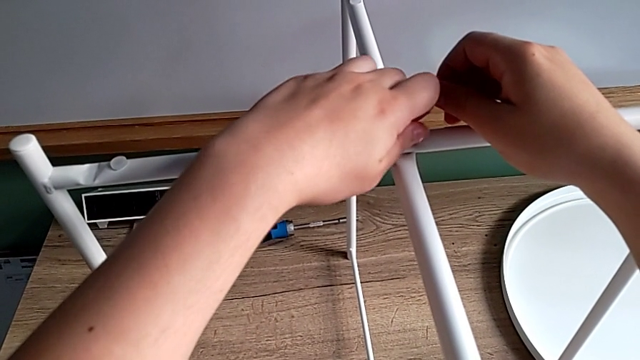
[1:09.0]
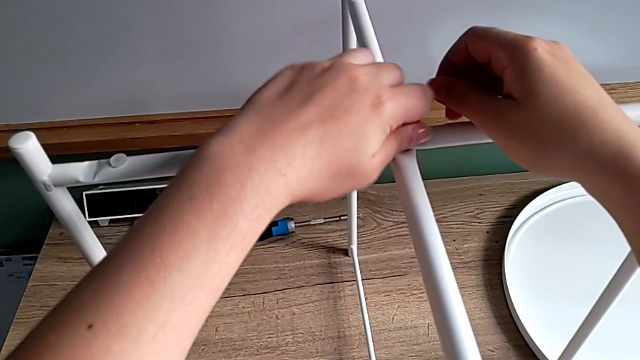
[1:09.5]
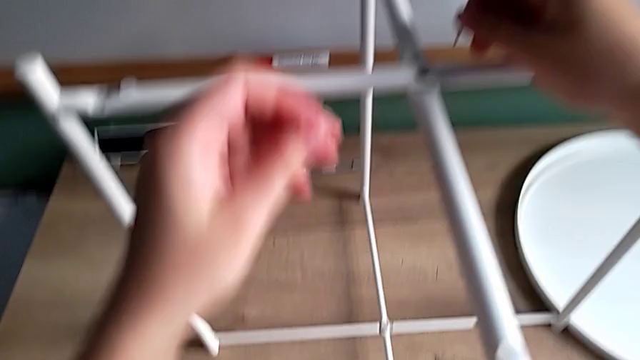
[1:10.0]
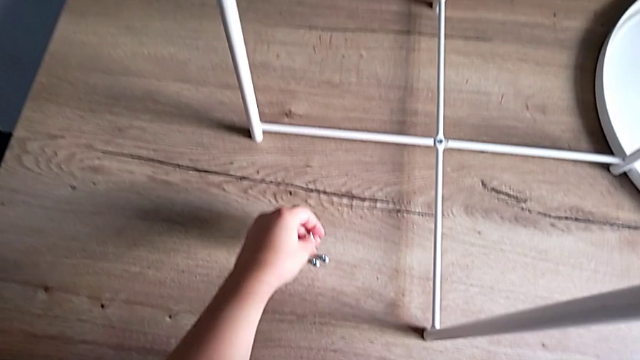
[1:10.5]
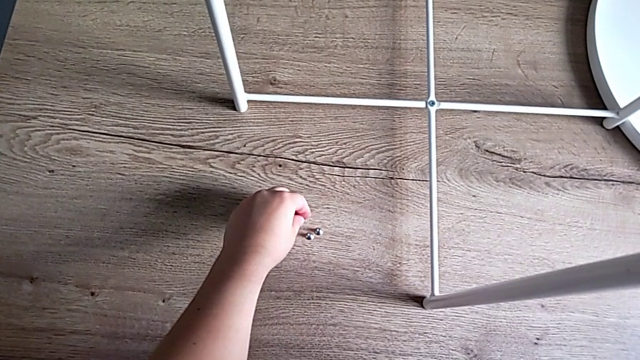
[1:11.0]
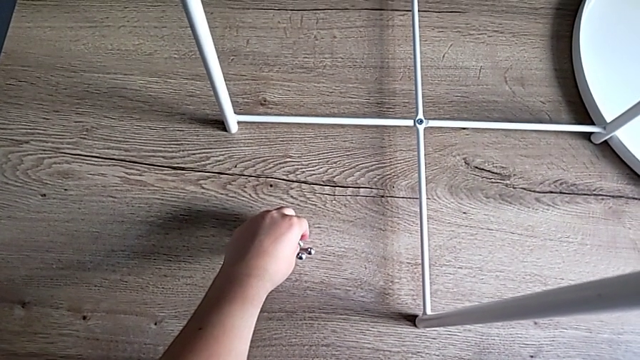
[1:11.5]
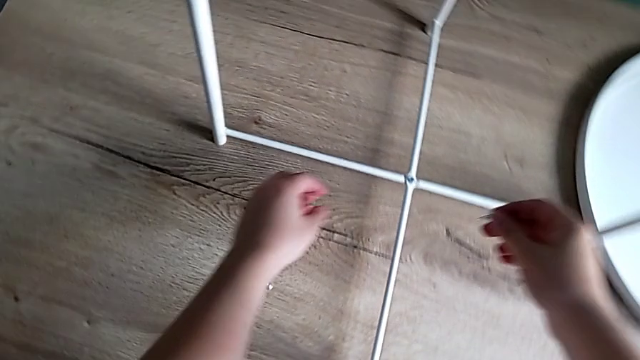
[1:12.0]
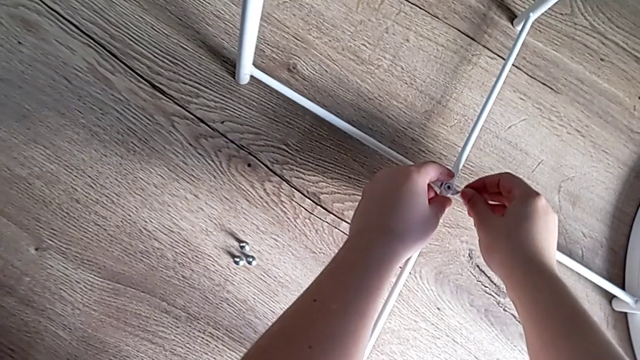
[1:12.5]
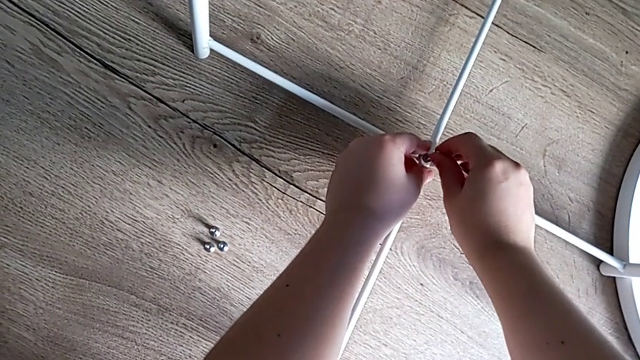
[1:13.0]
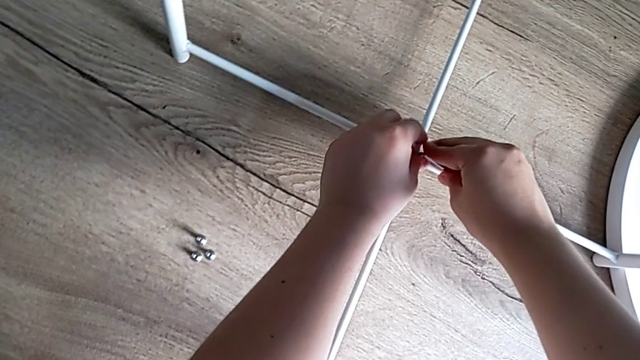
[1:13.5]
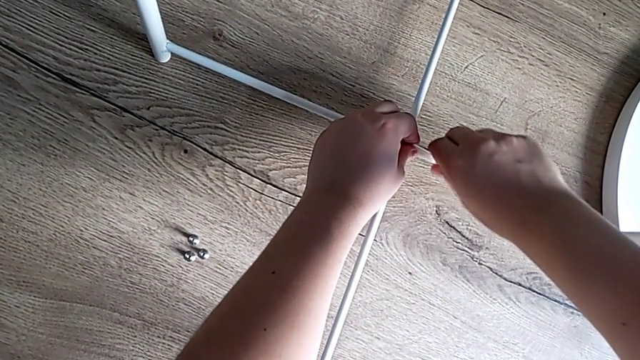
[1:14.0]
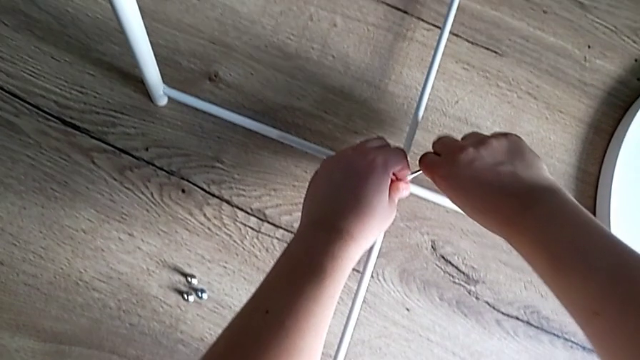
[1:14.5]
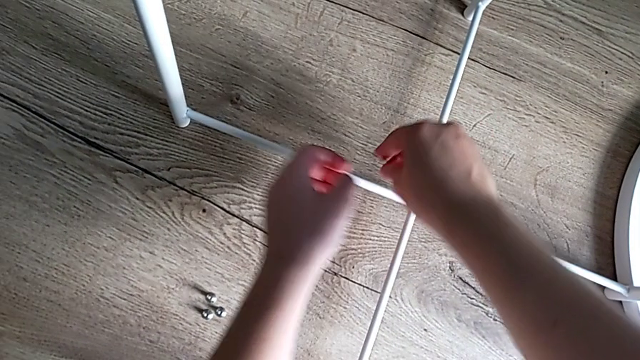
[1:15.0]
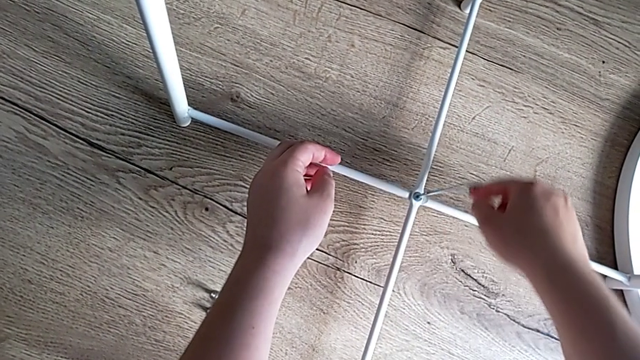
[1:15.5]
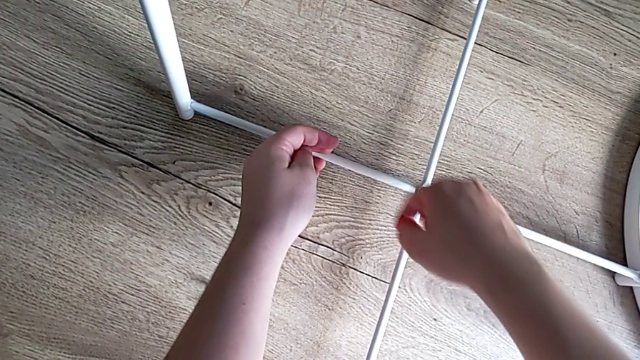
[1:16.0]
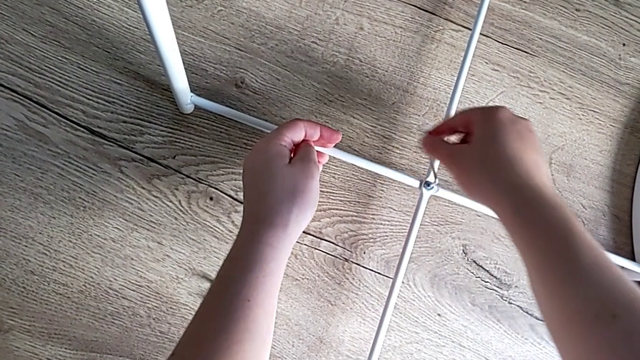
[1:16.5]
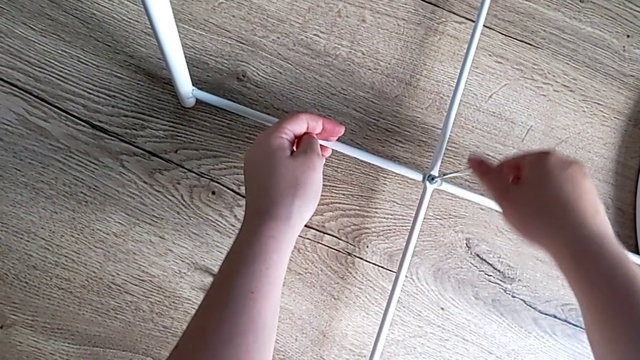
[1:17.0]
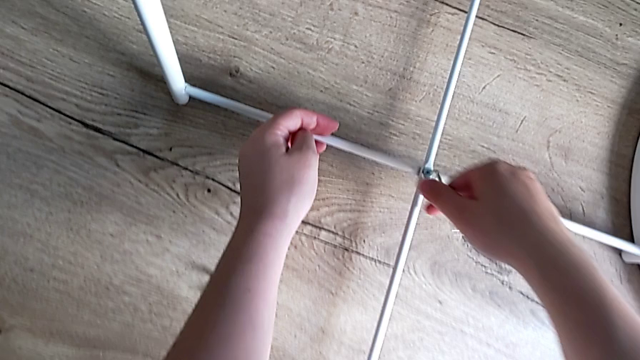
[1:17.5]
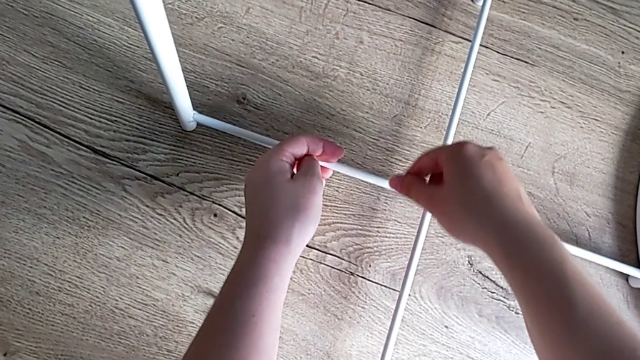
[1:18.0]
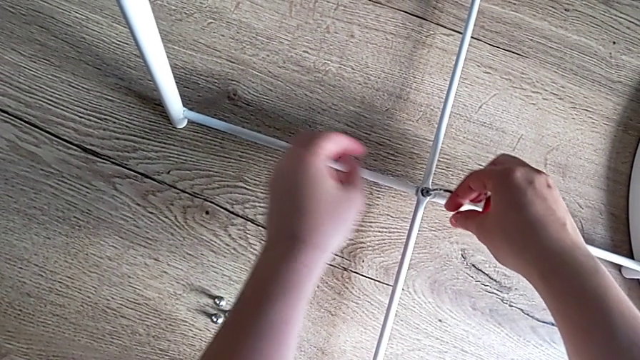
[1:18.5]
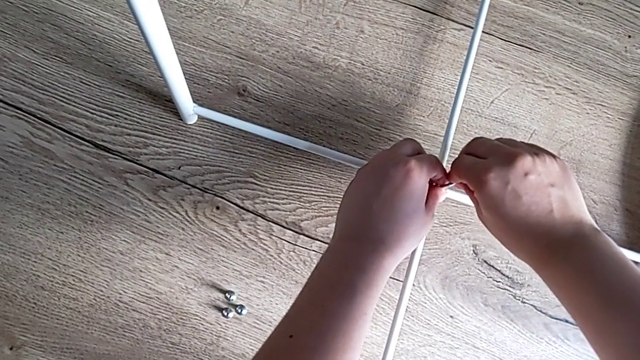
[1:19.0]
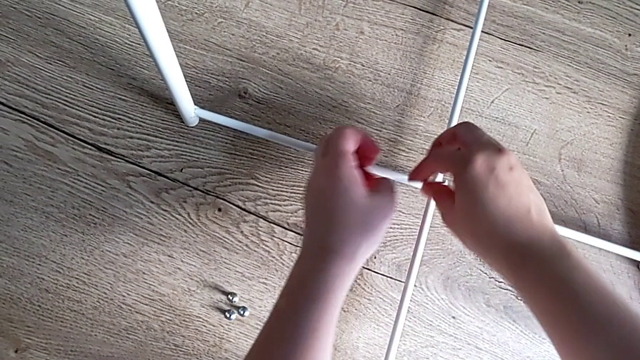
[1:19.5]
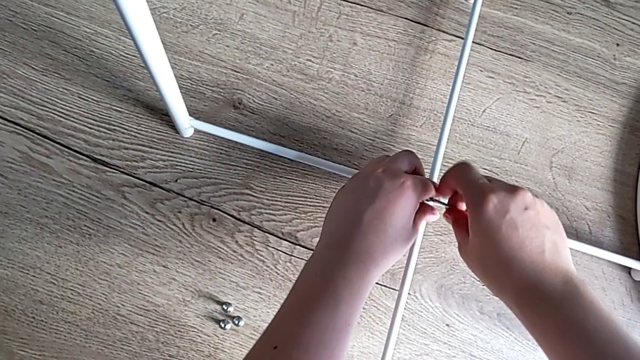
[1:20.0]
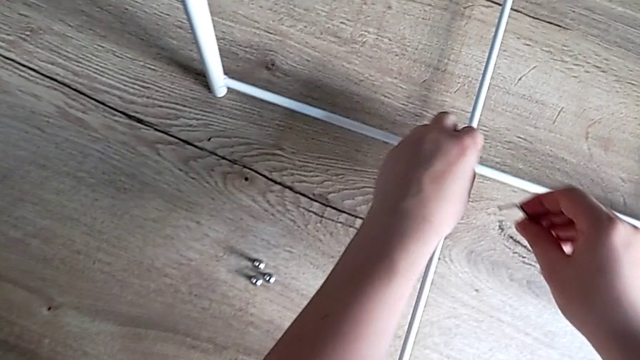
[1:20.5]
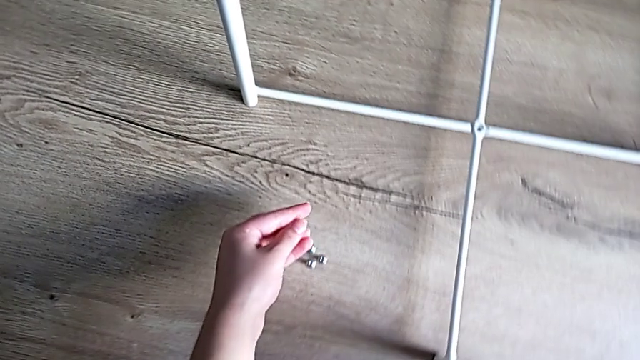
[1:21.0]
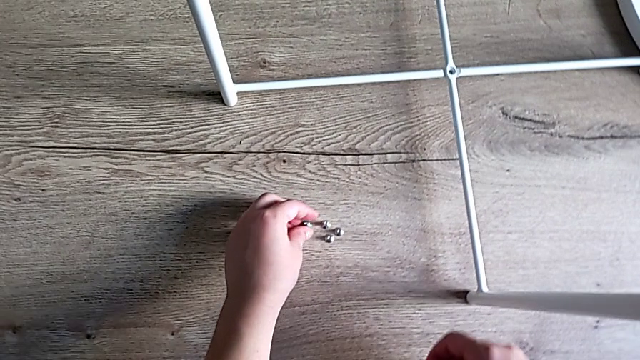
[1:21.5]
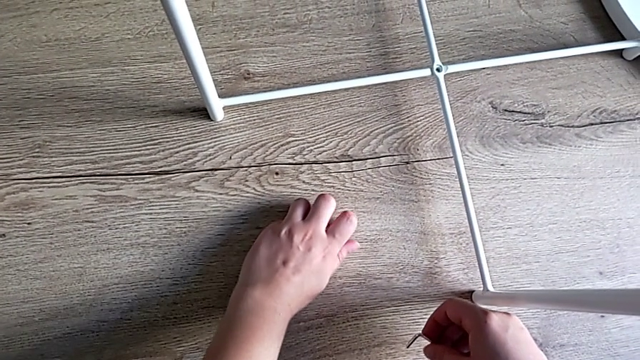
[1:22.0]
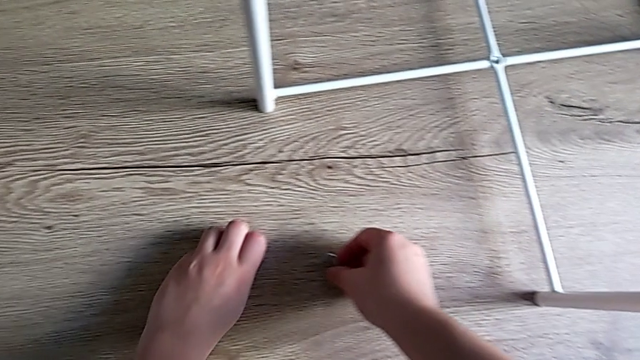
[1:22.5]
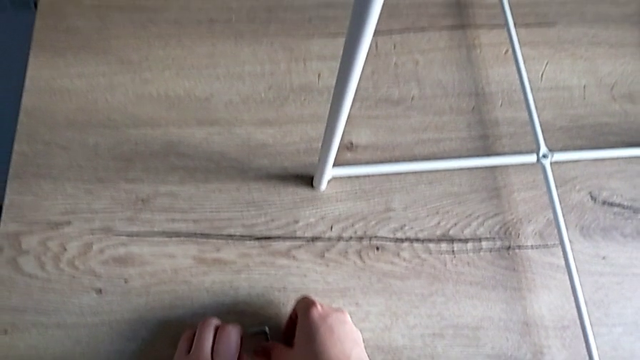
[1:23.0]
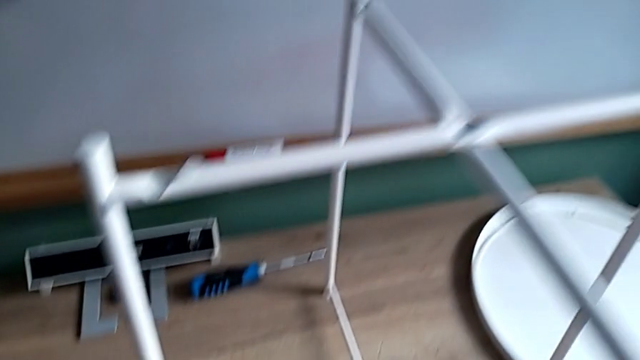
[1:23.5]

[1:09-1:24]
The camera wearer is unscrewing the screws on the table legs. They disassemble the hex socket head, place it, insert the Allen wrench, unscrew the hex socket head, withdraw the Allen wrench, disassemble the hex socket head, place it, slide it and place the Allen wrench.

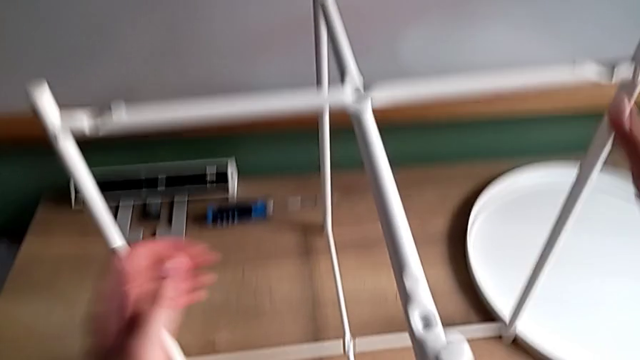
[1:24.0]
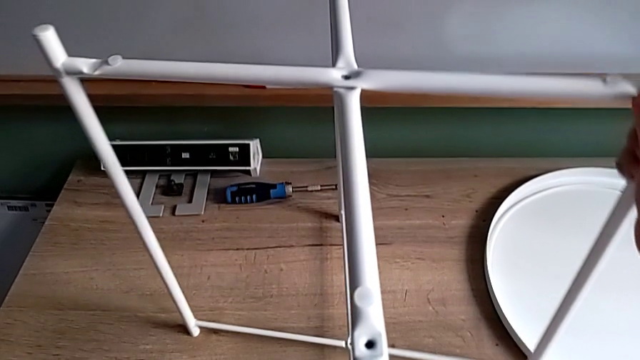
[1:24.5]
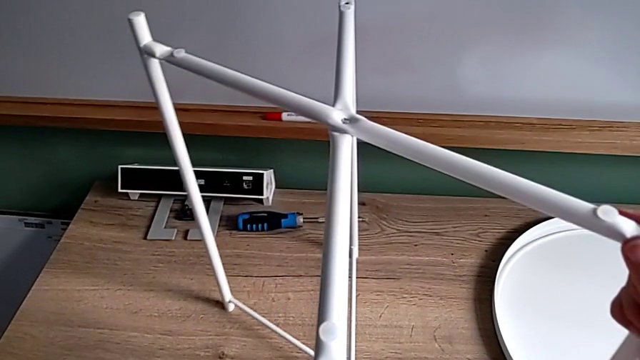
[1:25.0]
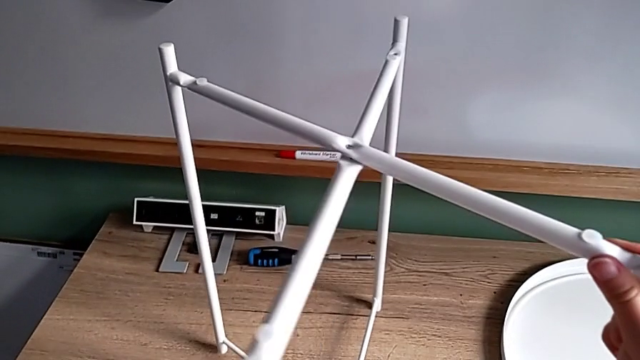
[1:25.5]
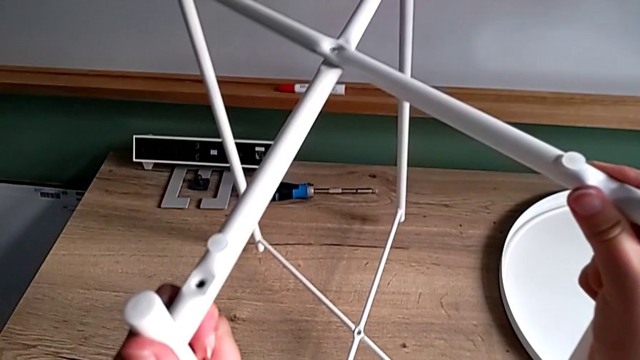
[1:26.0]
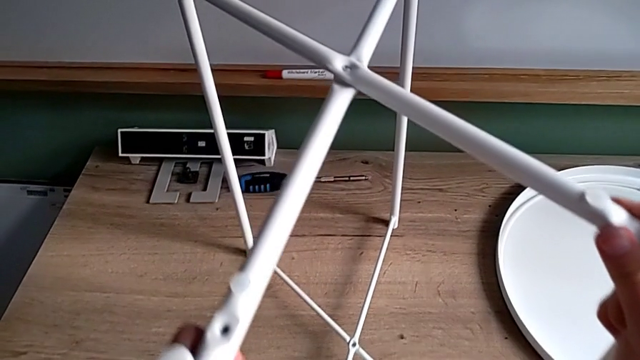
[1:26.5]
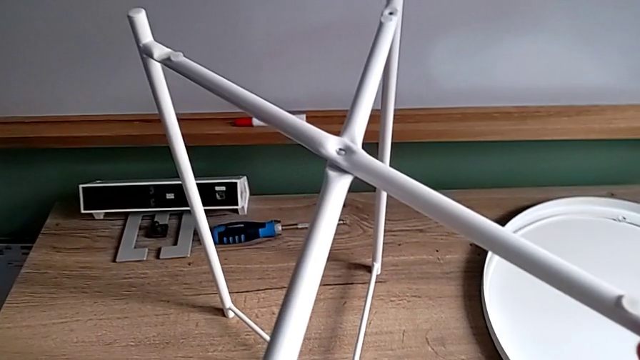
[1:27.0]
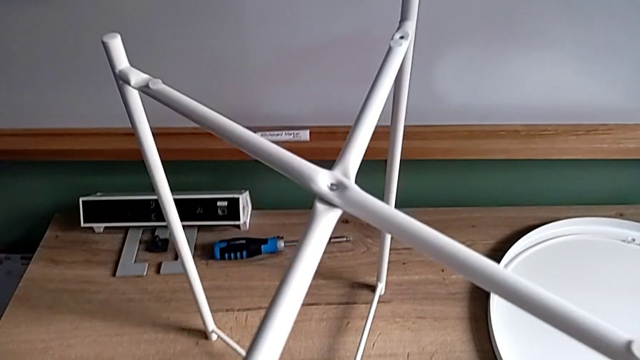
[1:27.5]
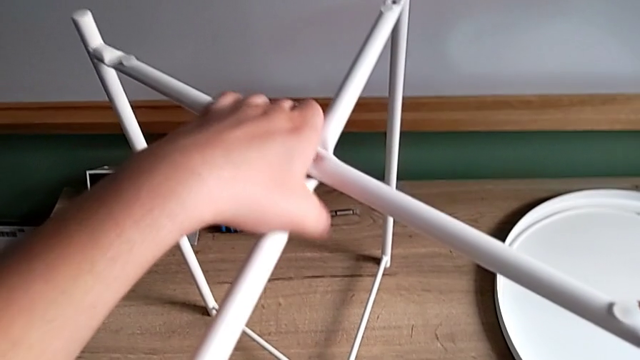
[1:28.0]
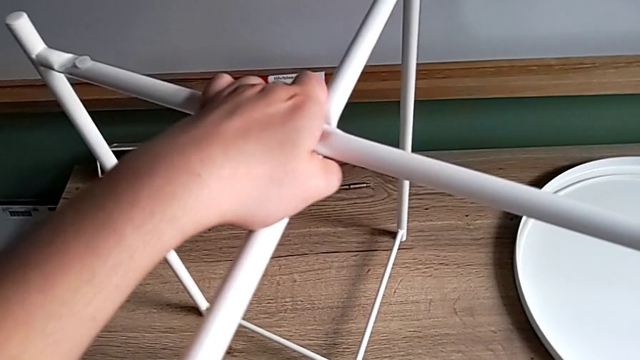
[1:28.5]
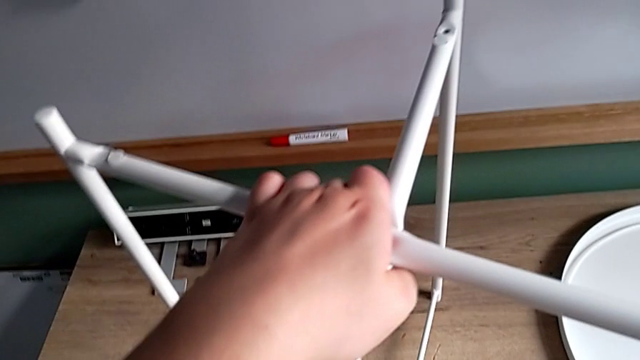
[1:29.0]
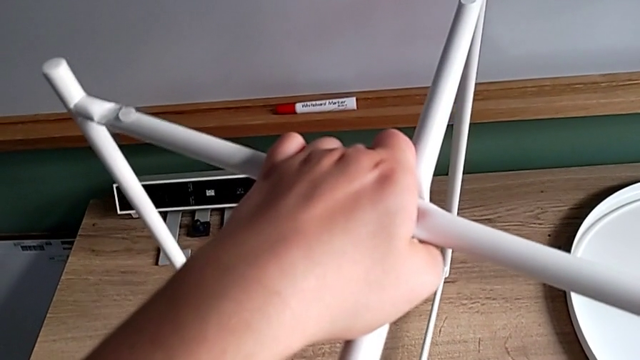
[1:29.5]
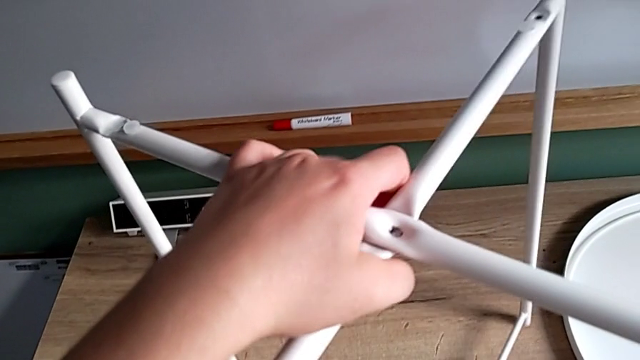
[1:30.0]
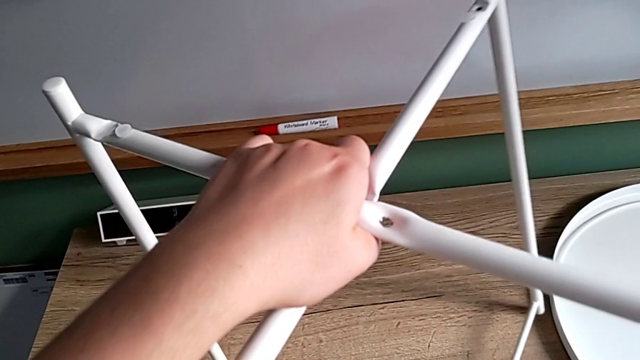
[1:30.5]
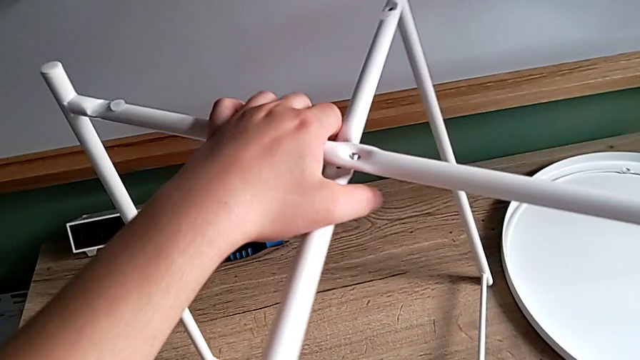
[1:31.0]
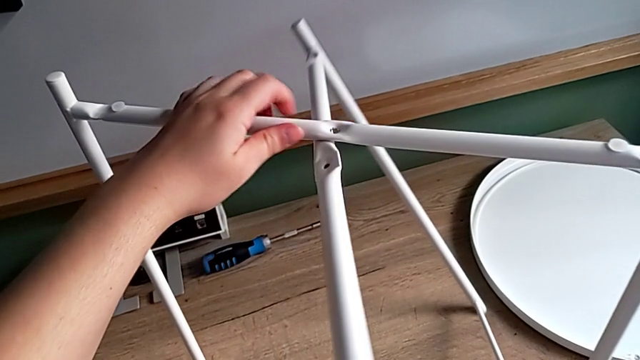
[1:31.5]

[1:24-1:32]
The camera wearer is disassembling the table legs. They slide the leg and disassemble it.
